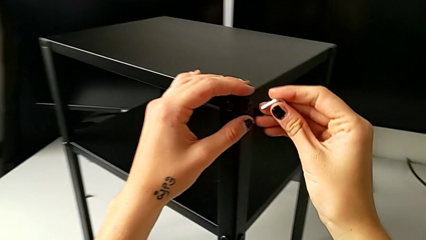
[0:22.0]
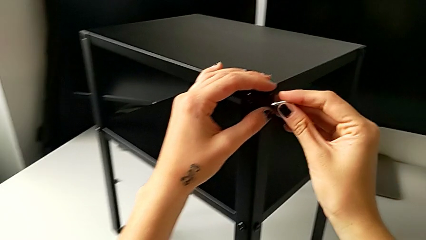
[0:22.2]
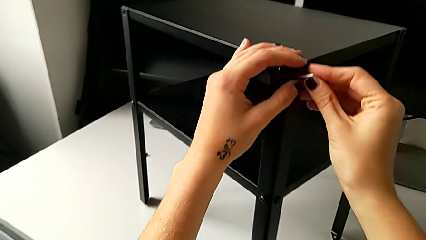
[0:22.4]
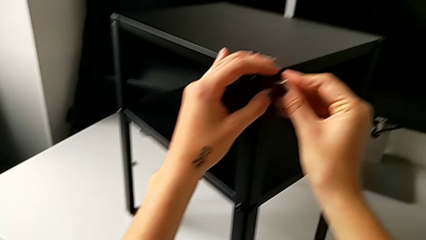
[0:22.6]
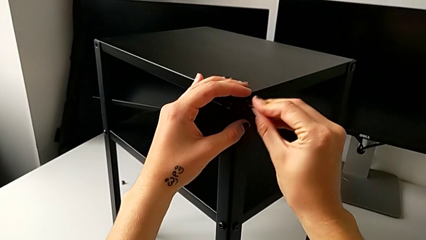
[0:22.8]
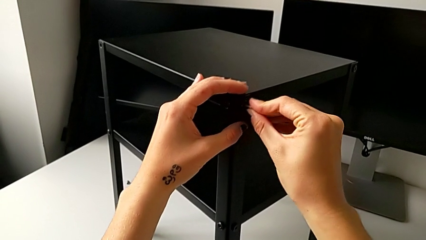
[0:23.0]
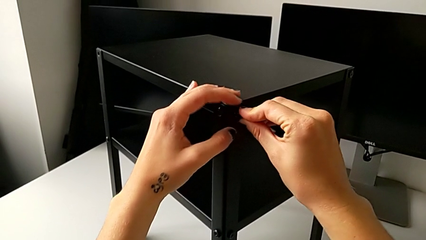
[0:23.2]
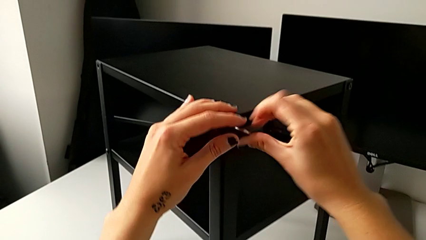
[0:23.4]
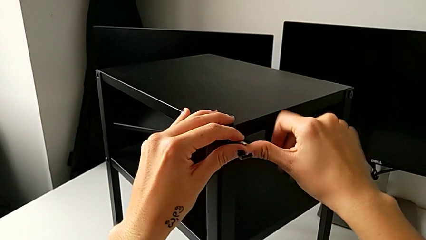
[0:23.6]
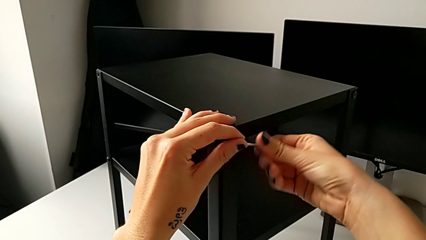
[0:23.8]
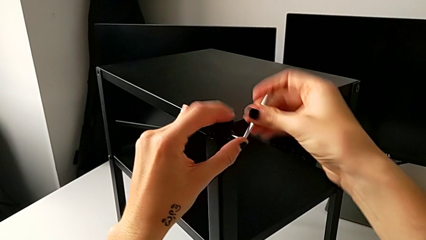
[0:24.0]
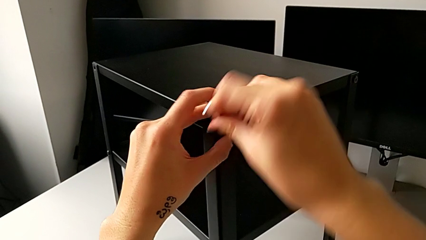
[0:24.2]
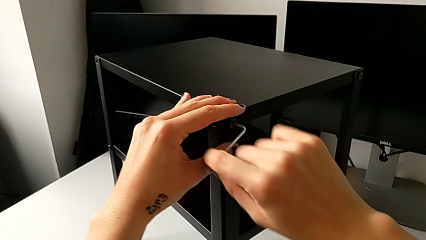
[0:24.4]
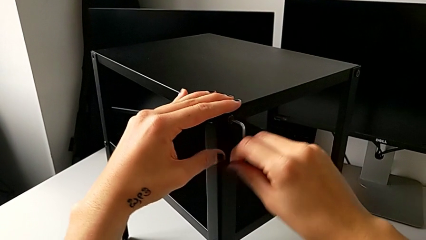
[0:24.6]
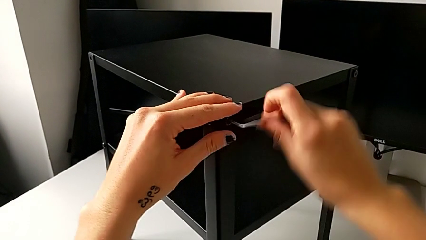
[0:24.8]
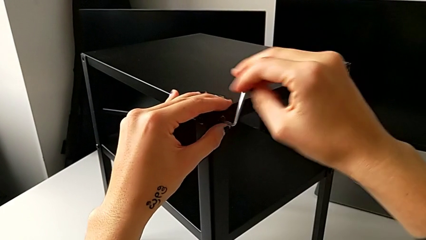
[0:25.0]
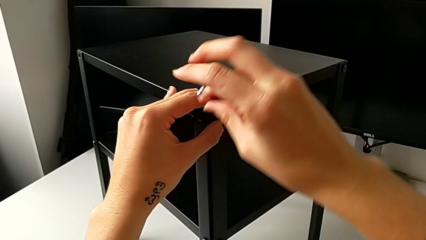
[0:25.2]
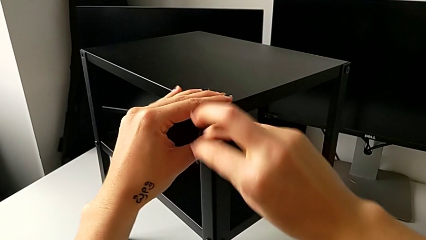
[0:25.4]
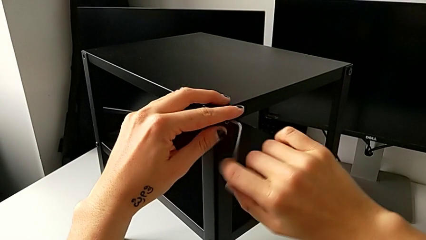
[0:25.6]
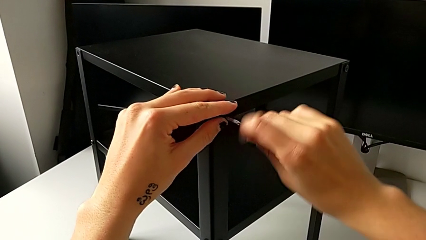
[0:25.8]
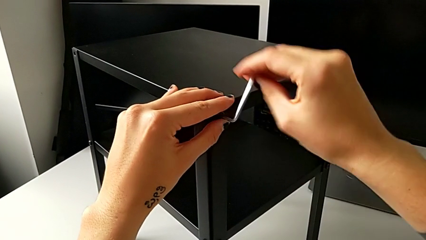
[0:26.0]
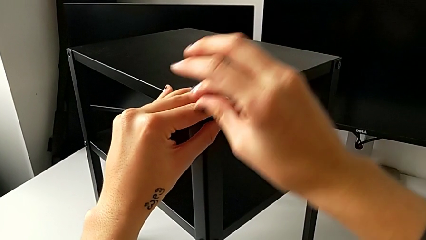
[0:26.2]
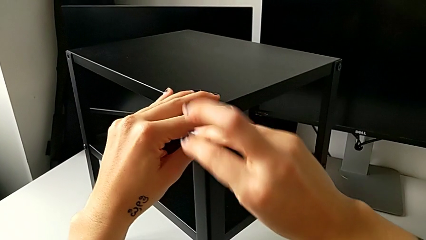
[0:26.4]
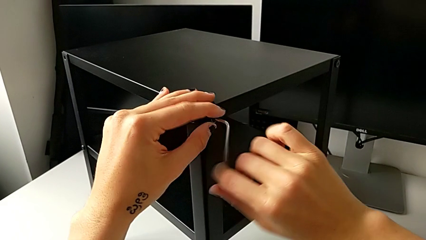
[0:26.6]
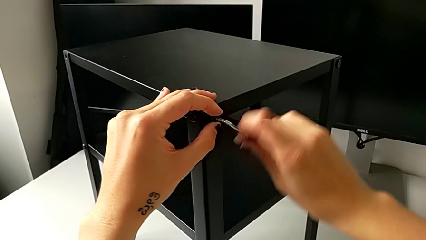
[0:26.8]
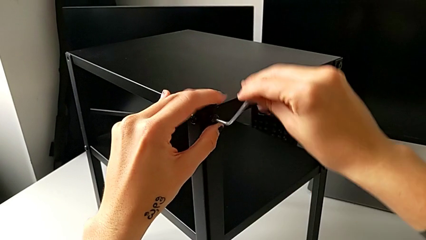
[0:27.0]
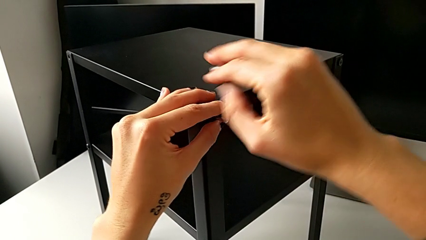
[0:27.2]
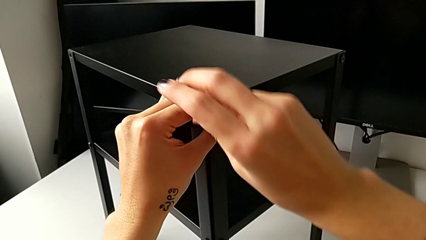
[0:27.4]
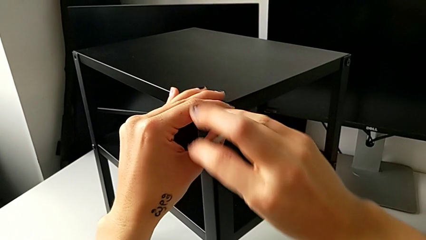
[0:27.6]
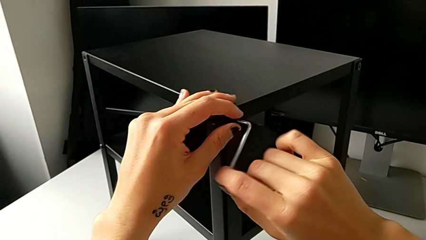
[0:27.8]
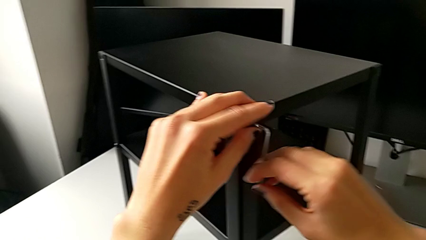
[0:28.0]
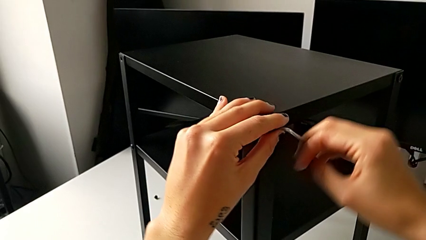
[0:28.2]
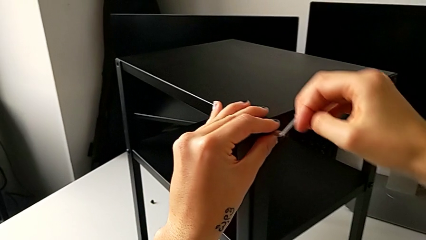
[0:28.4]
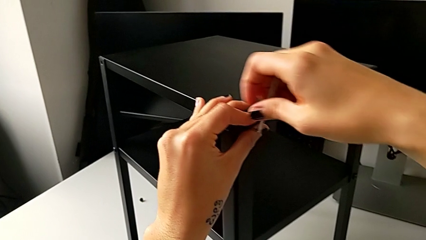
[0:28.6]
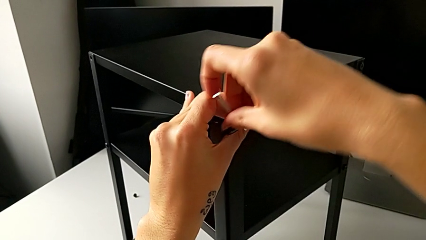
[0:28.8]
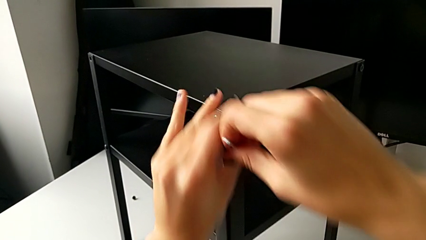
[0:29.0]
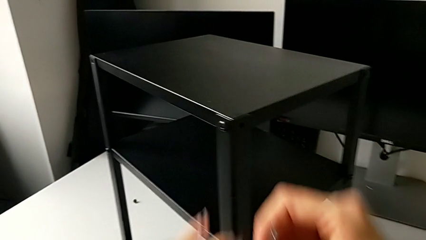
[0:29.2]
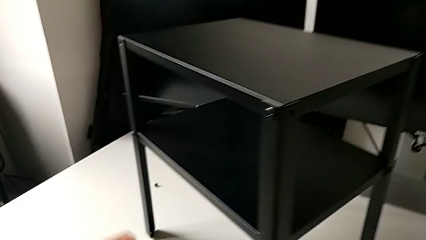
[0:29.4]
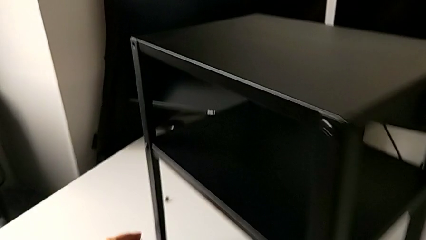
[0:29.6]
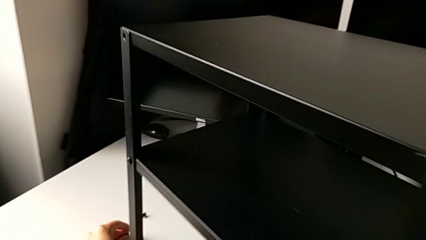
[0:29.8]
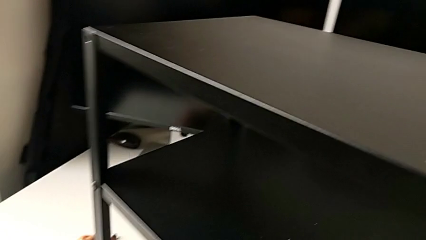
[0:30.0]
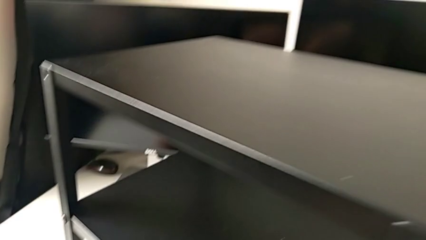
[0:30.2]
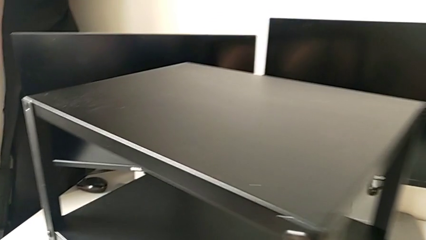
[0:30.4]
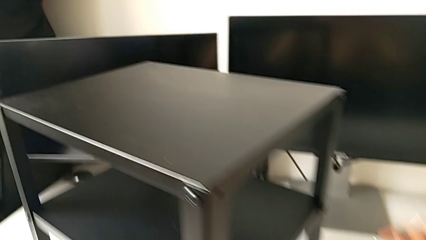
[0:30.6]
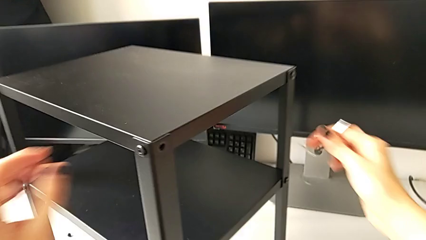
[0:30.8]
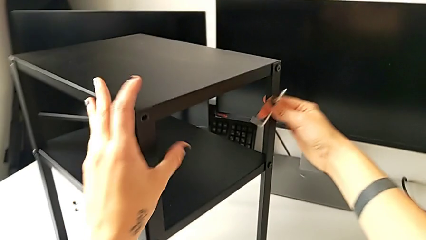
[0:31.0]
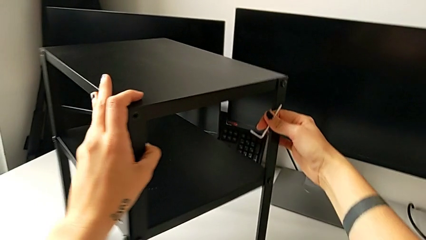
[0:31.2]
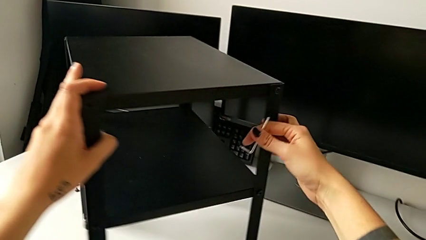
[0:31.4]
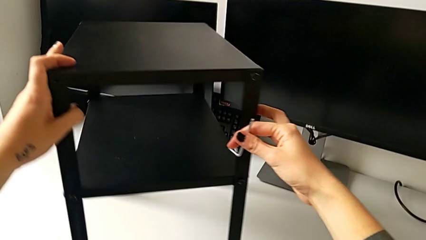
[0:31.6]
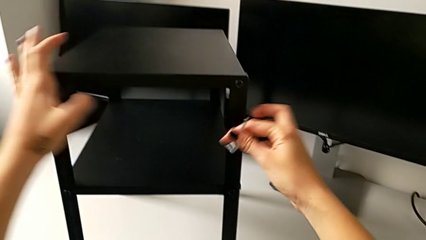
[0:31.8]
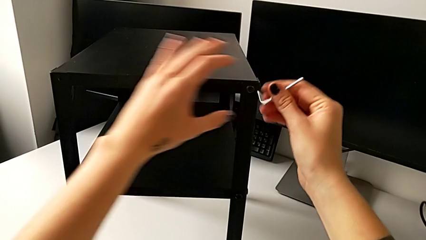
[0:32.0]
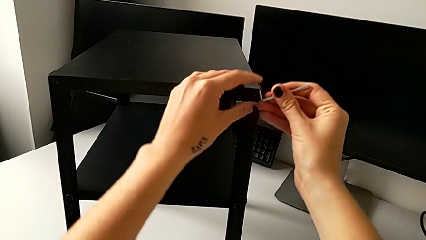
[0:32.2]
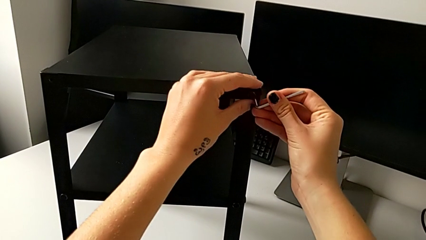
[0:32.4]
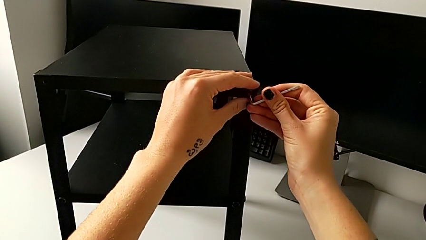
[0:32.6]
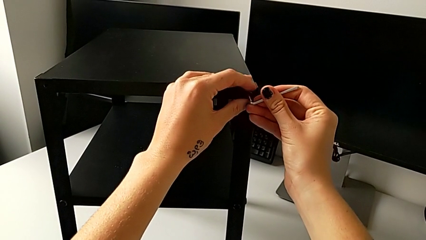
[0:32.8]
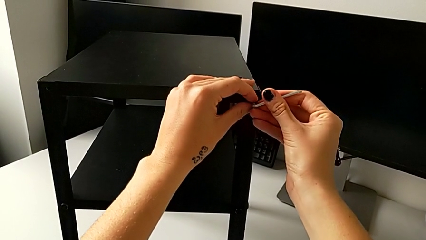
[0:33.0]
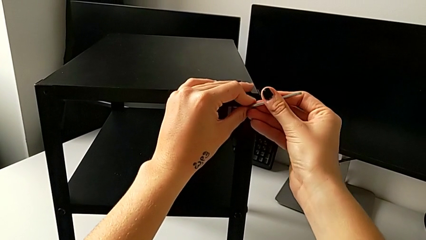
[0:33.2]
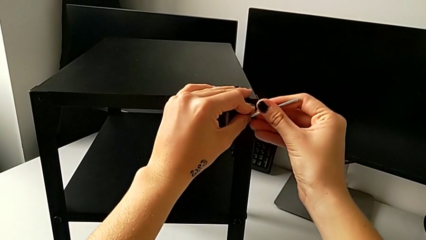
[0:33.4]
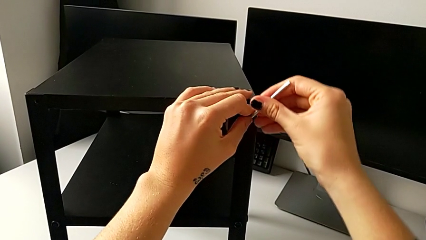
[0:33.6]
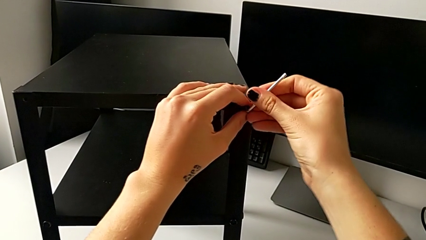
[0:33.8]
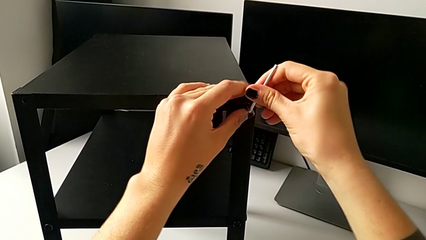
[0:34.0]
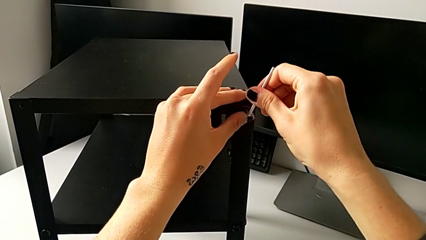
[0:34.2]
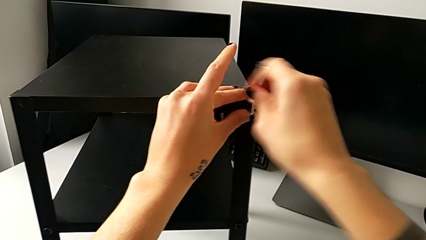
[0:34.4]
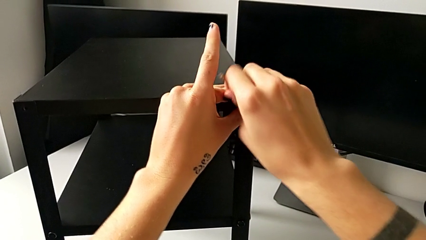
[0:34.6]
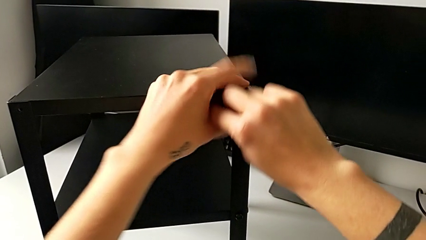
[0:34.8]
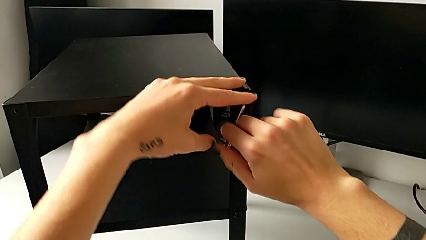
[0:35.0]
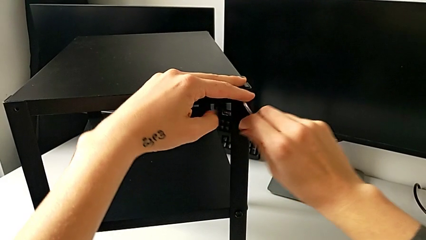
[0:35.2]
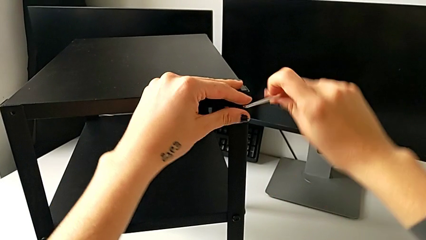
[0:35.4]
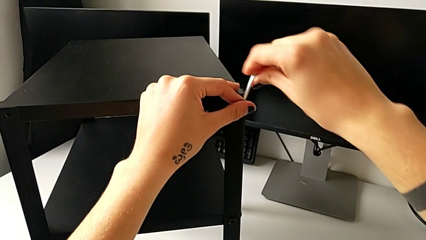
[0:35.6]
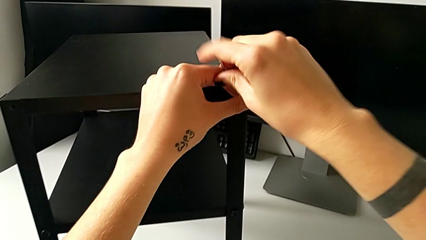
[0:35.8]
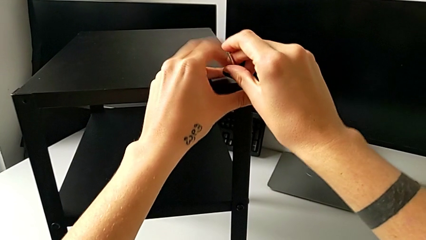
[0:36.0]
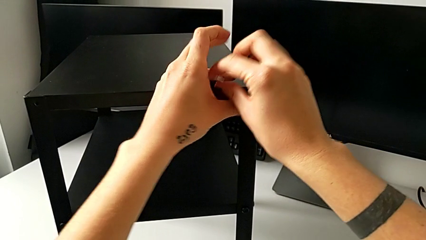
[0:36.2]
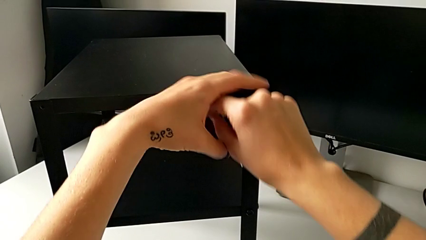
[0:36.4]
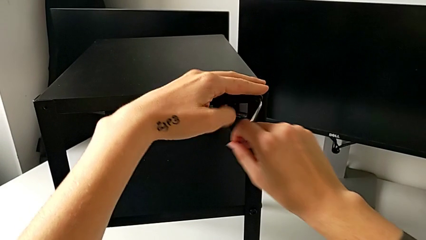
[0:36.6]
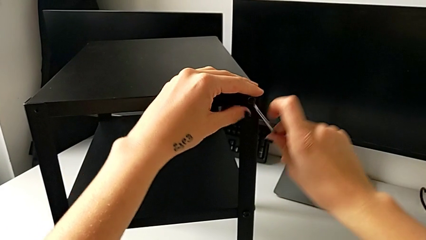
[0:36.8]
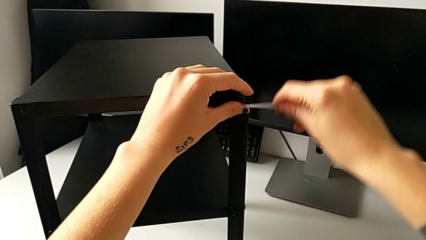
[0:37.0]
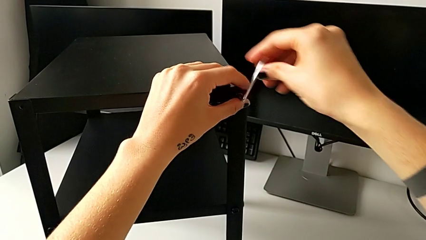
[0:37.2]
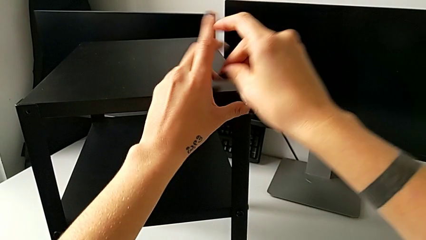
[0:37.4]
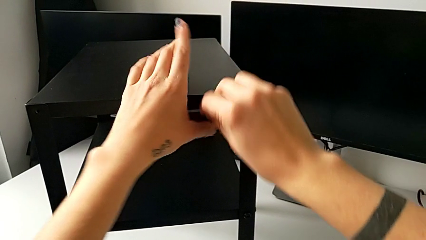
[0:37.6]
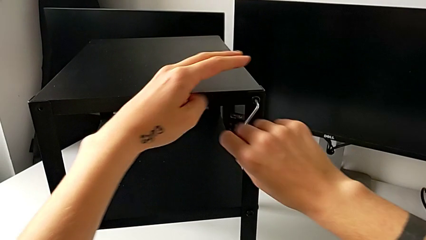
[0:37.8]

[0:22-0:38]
The camera wearer is unscrewing the top hex socket head. They insert the hex socket head, unscrew it, disassemble it with the left hand, withdraw the Allen wrench with the right hand, place the hex socket head, rotate the nightstand, insert the Allen wrench and begin to unscrew the hex socket head.
